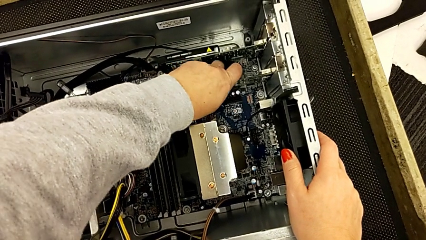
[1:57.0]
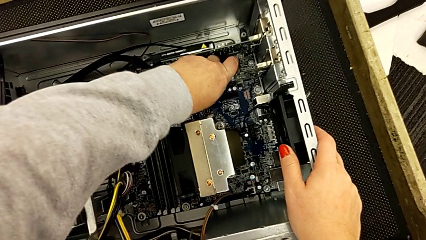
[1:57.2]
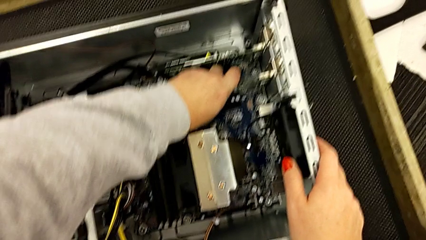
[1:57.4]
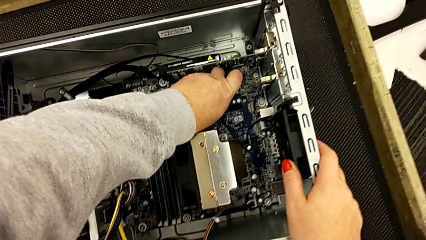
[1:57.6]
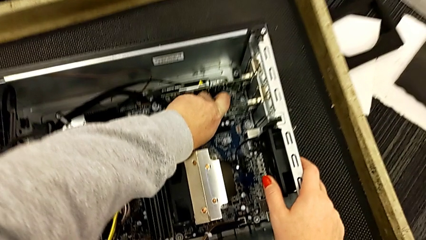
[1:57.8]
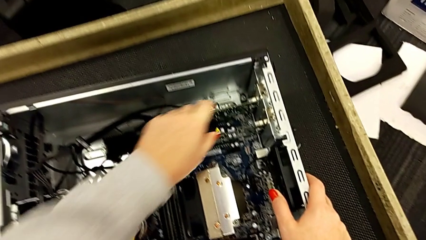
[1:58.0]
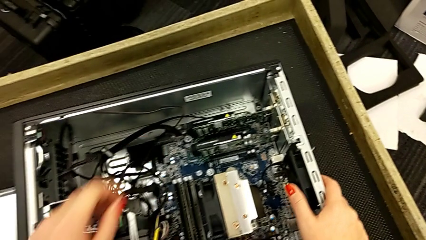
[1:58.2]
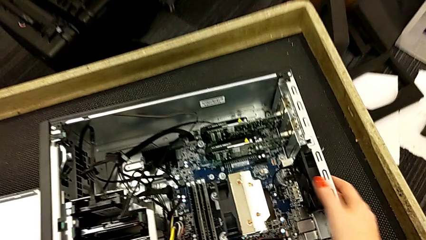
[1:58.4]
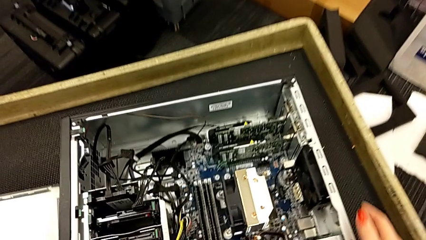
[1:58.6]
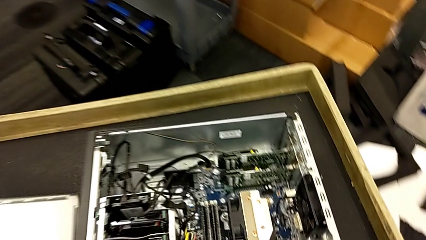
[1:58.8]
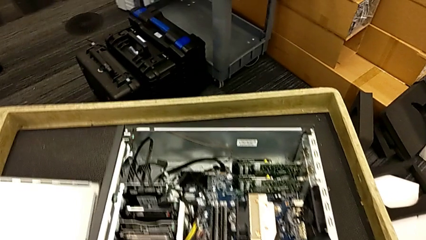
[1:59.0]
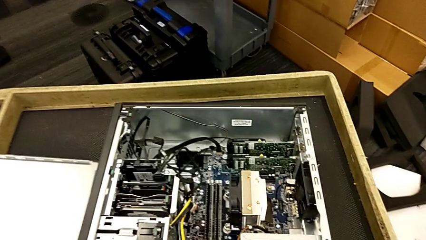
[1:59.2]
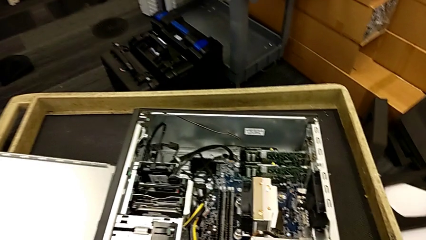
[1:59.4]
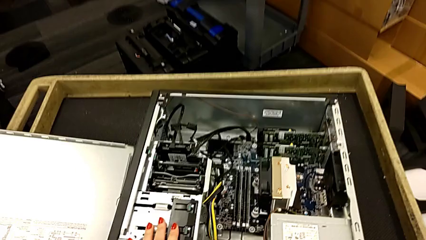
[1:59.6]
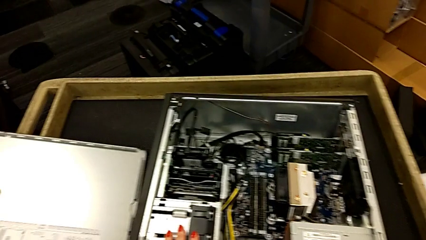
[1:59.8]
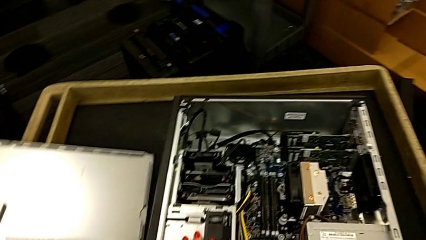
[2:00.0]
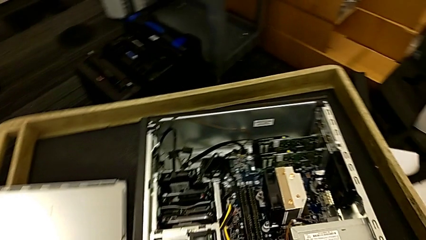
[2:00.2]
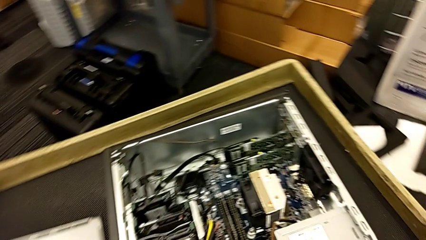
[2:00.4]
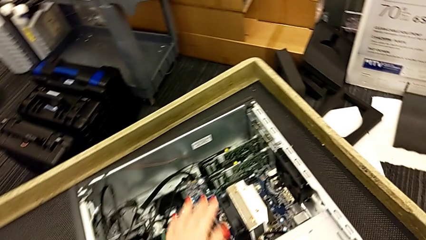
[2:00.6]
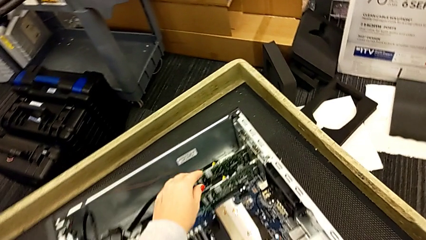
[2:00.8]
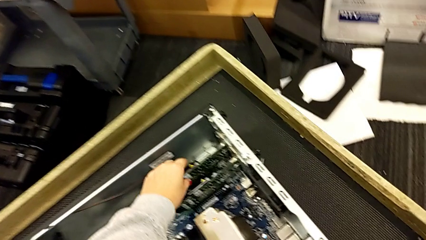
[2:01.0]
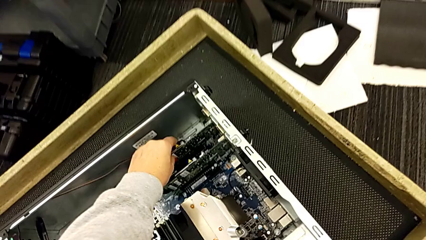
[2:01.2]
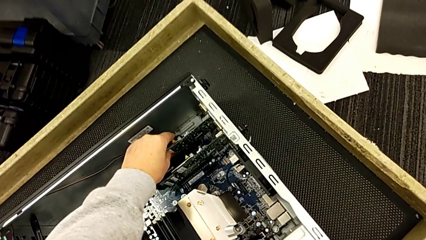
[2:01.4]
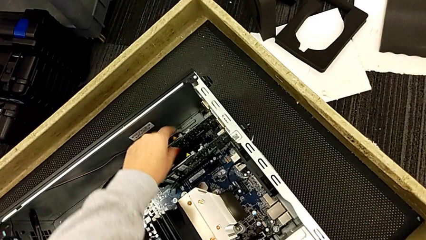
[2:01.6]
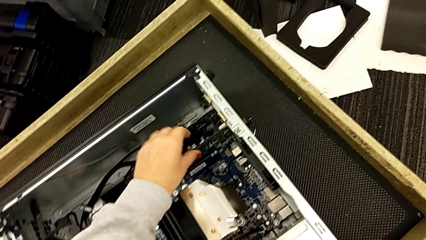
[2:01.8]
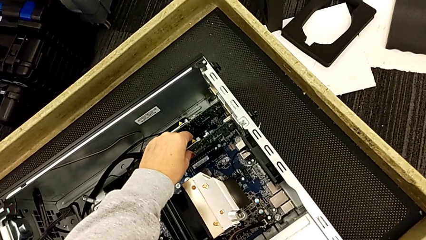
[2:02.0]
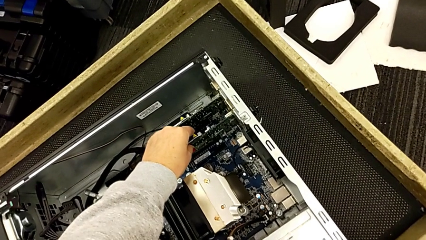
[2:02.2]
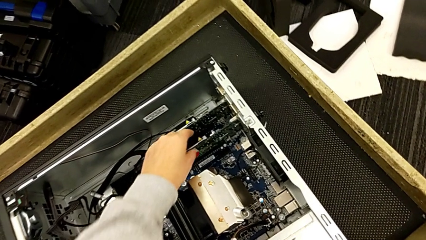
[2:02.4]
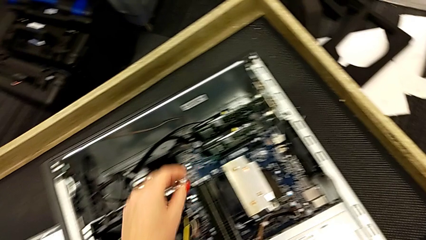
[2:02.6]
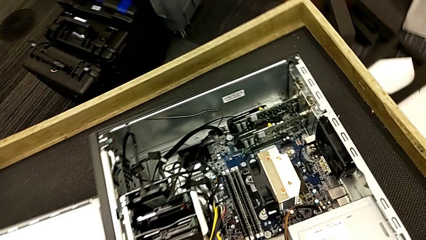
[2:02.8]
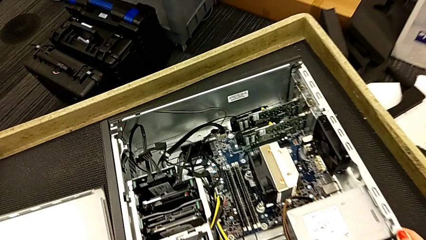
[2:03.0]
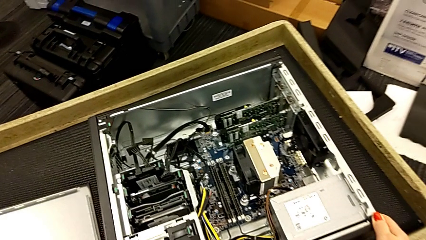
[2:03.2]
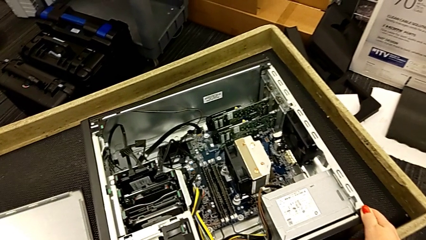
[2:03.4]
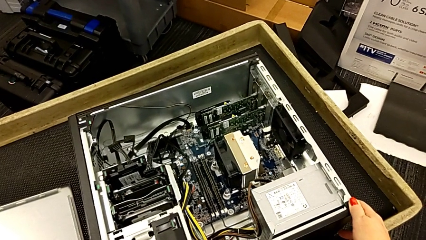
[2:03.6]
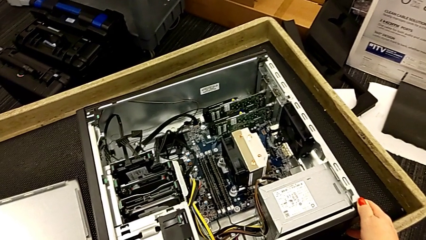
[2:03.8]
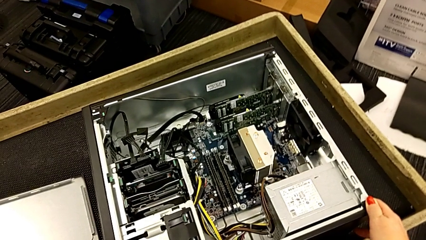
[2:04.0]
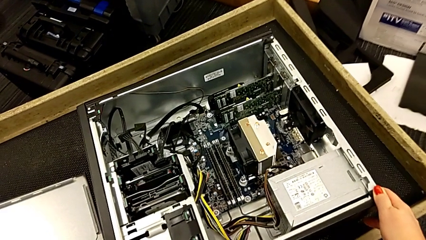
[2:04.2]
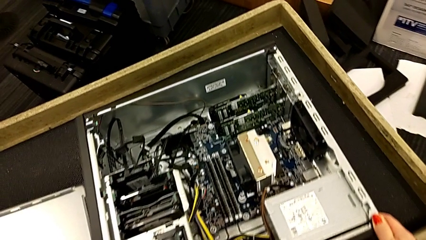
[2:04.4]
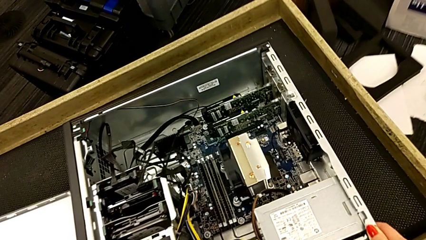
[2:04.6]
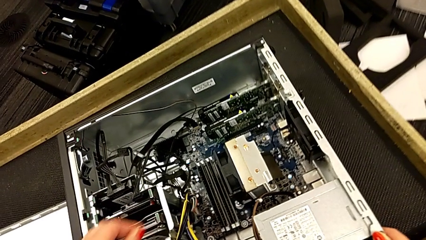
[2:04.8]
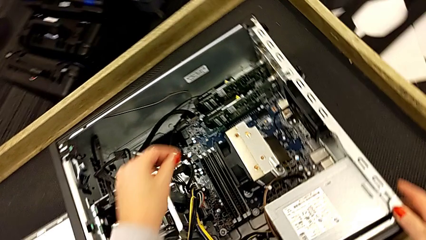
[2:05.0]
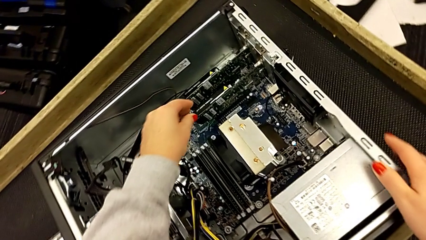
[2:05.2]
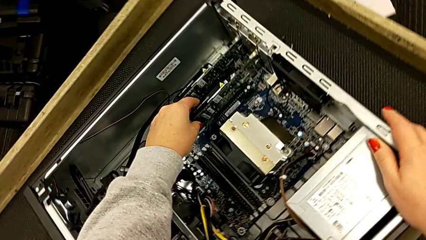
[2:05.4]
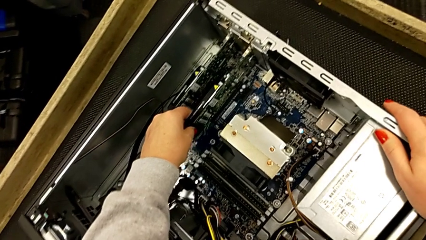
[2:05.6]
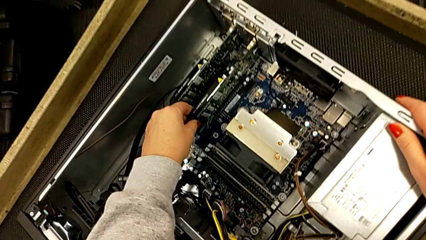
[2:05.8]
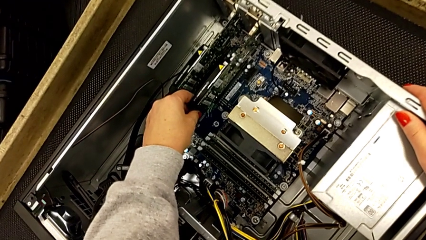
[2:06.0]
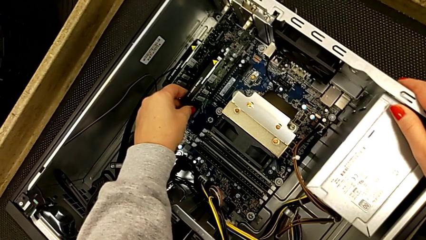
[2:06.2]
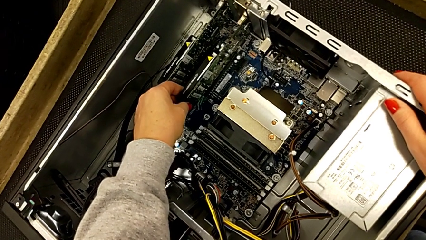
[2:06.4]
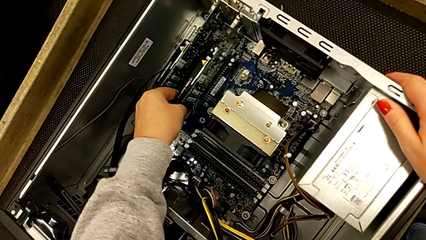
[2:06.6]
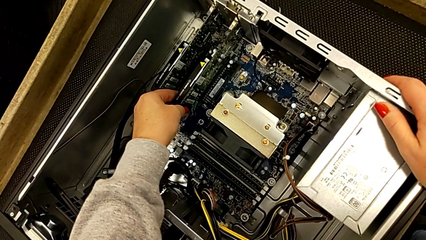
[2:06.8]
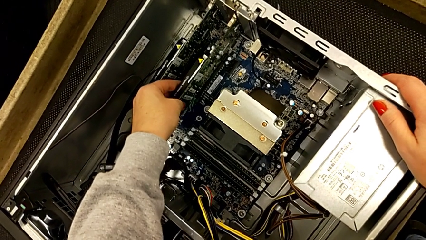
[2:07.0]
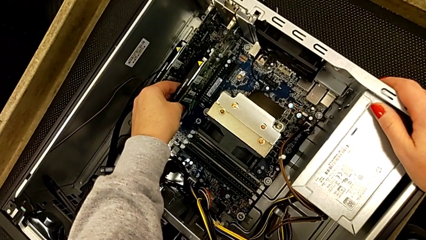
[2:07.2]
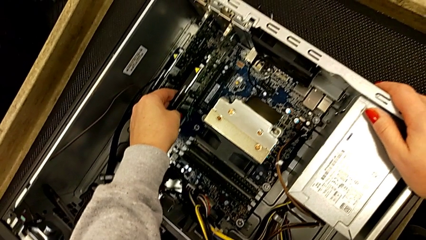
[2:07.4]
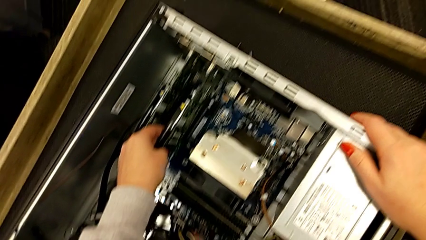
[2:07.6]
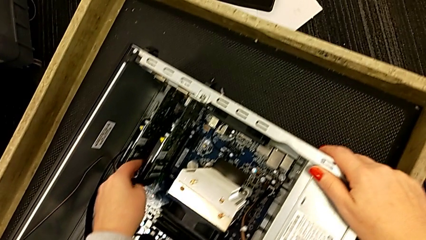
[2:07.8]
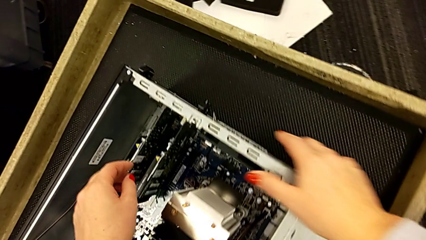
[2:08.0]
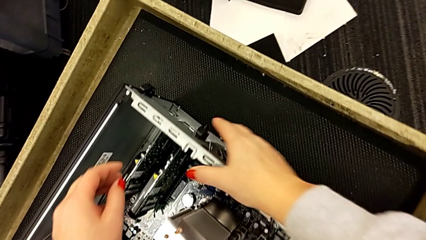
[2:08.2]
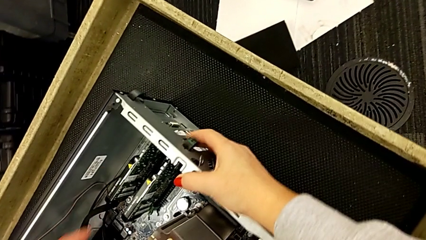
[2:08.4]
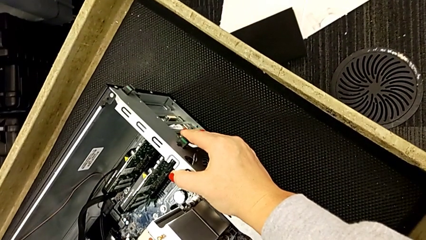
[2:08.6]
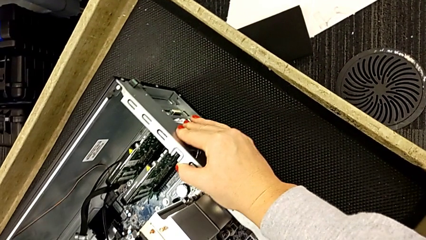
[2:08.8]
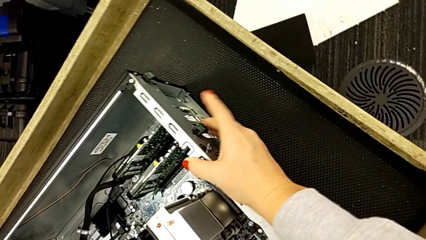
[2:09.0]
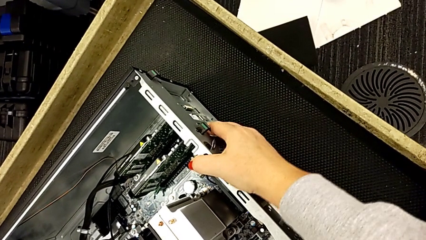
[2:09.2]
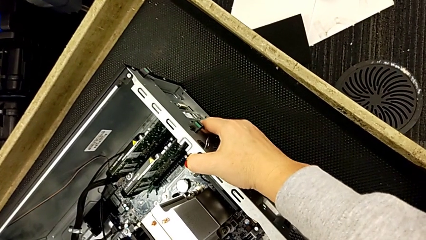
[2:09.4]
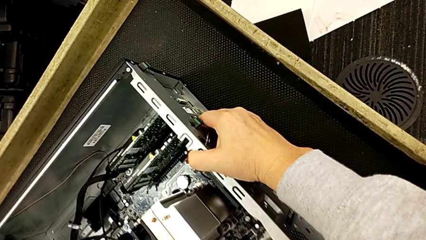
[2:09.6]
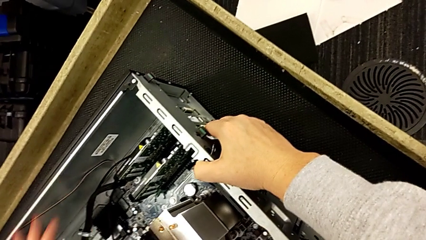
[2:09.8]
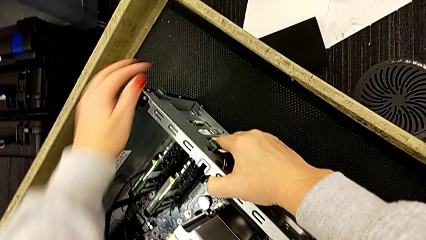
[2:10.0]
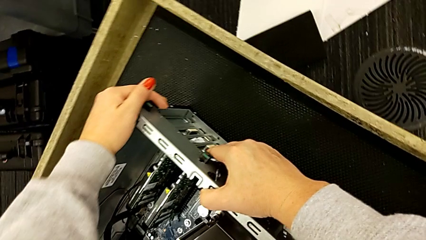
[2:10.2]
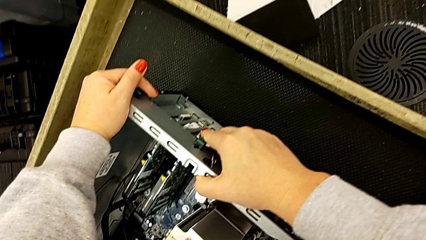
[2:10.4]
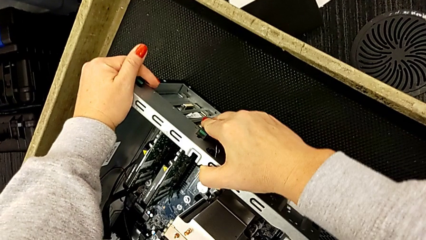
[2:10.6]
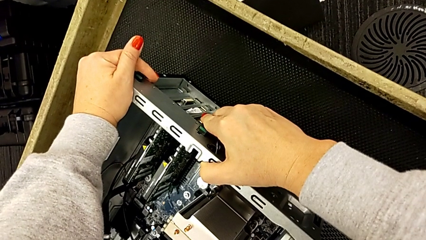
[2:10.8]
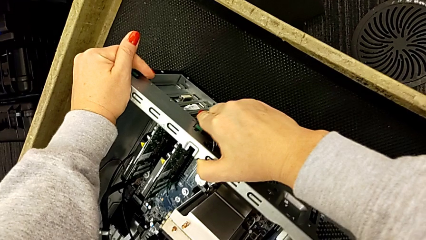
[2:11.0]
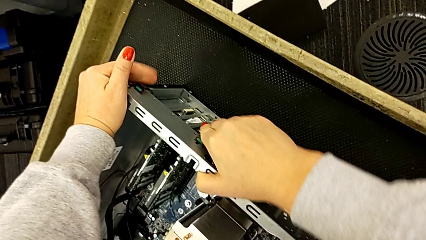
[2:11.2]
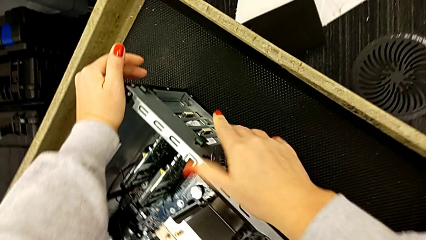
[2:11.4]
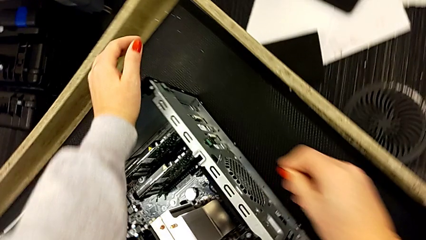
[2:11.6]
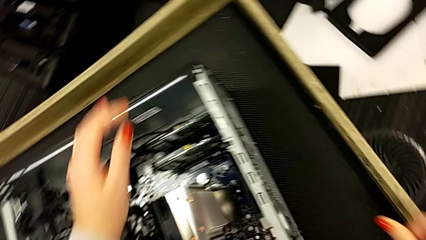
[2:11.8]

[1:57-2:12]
The camera wearer is inserting the graphic cards. They assemble the second graphic card, inspect it and push the green button.
